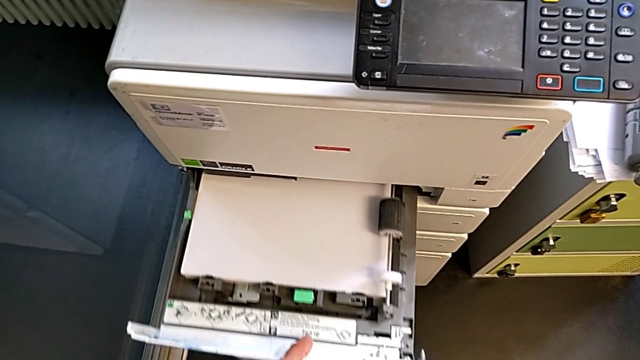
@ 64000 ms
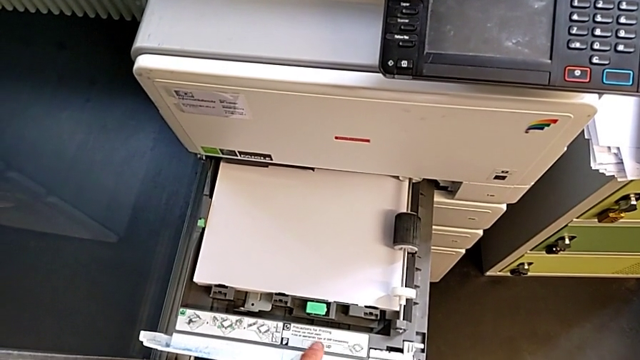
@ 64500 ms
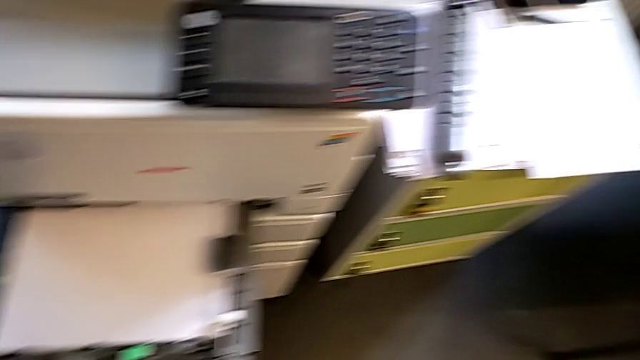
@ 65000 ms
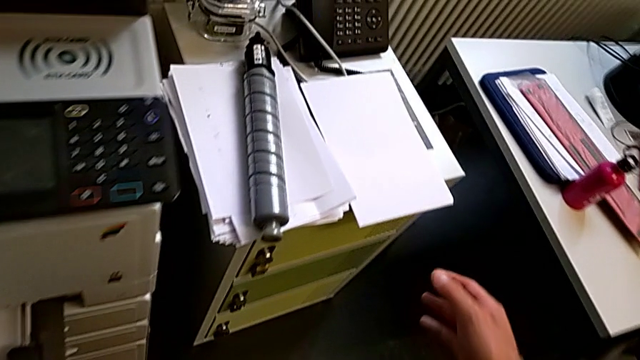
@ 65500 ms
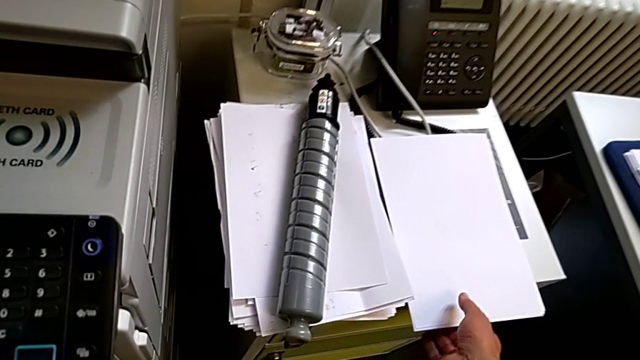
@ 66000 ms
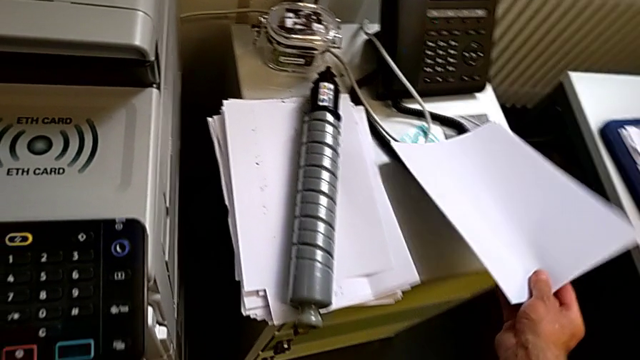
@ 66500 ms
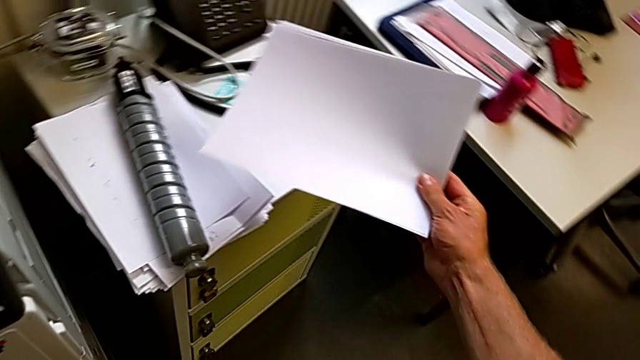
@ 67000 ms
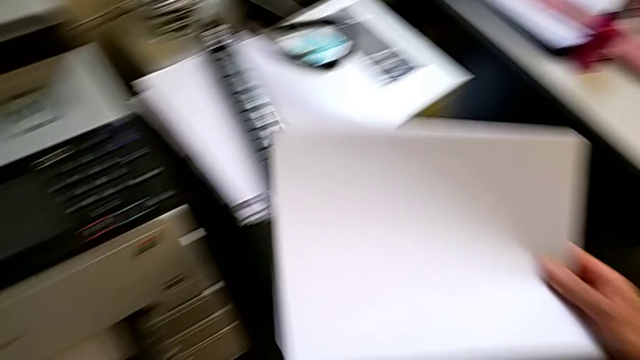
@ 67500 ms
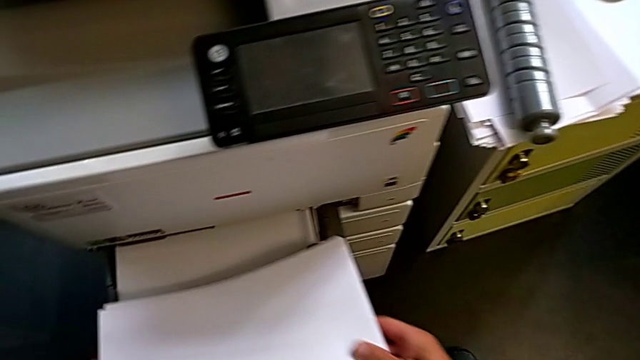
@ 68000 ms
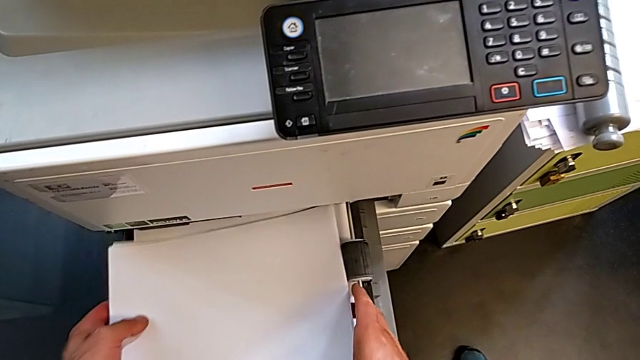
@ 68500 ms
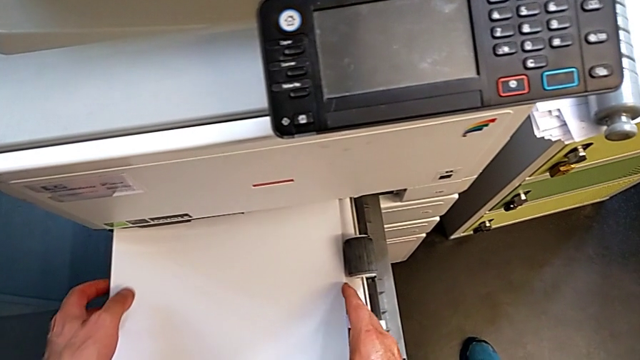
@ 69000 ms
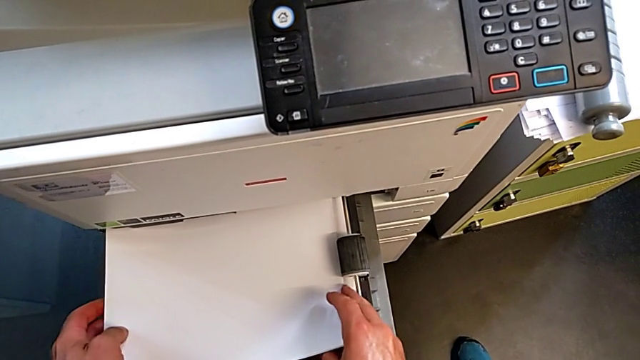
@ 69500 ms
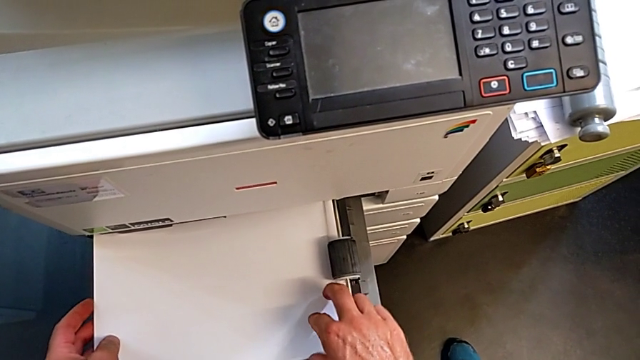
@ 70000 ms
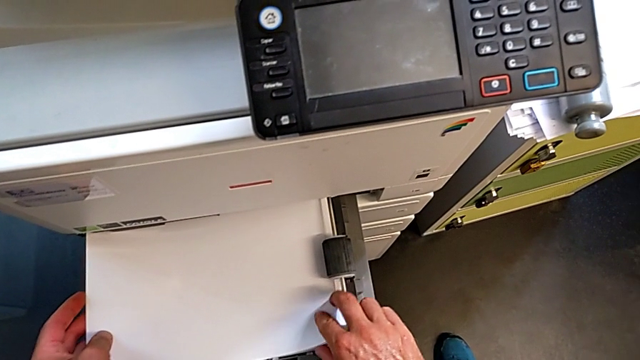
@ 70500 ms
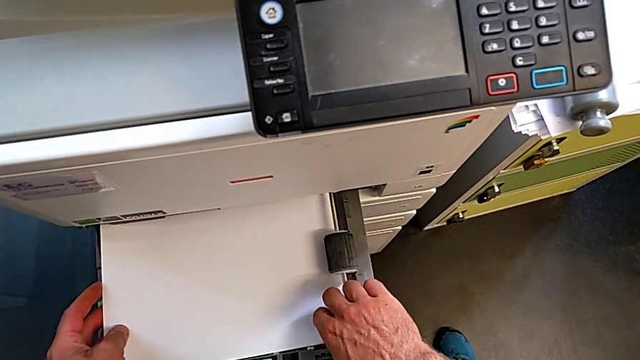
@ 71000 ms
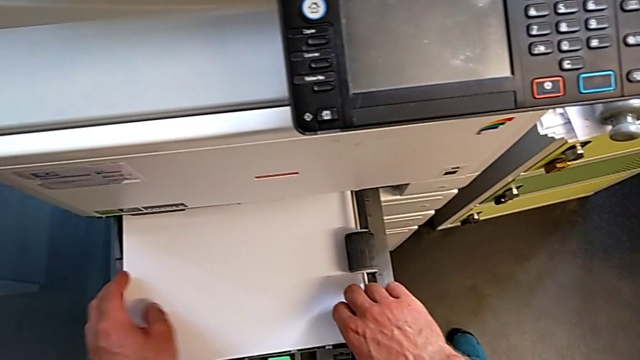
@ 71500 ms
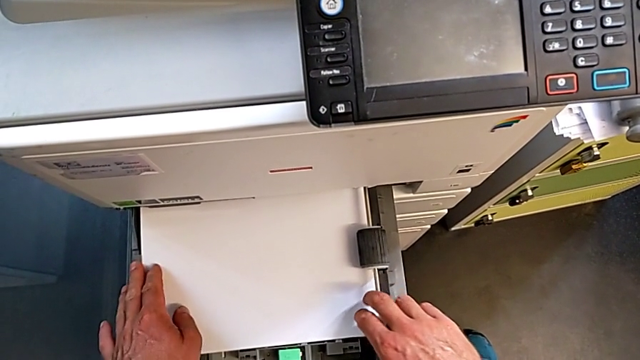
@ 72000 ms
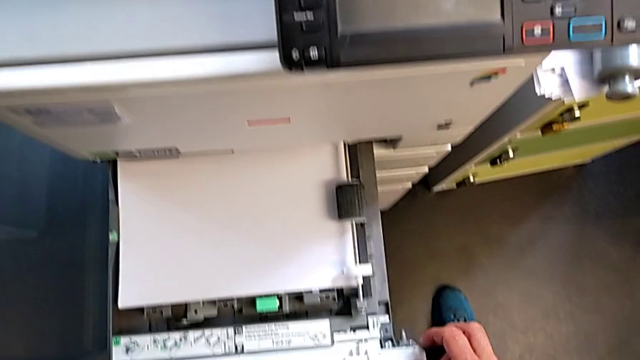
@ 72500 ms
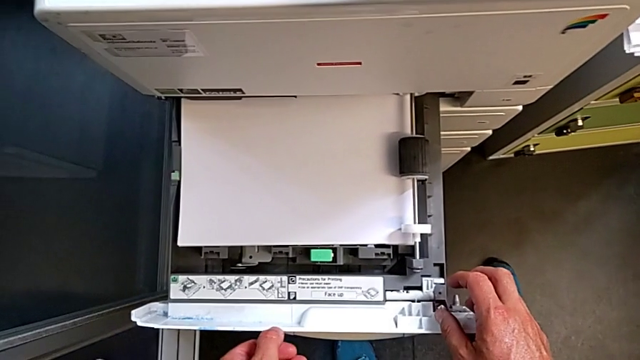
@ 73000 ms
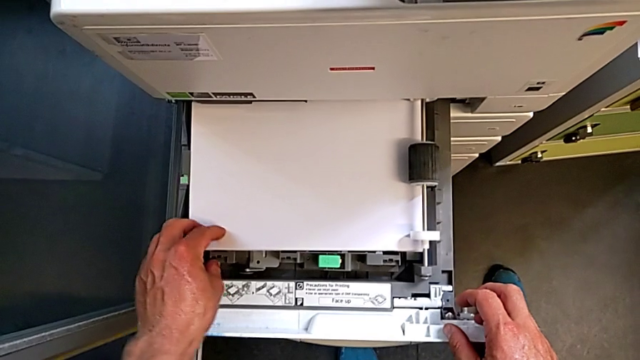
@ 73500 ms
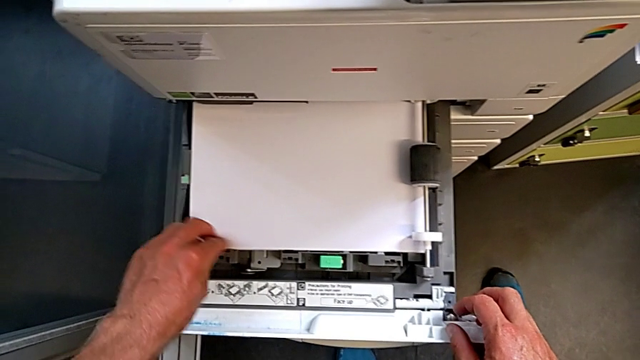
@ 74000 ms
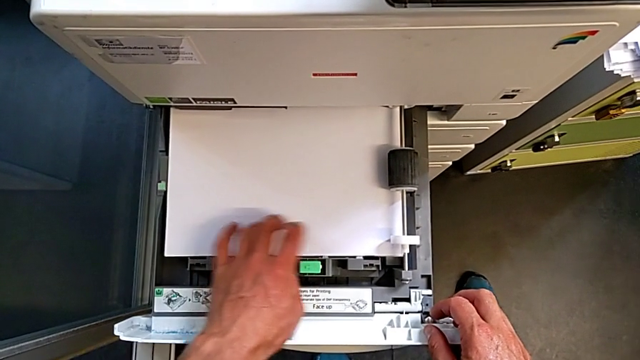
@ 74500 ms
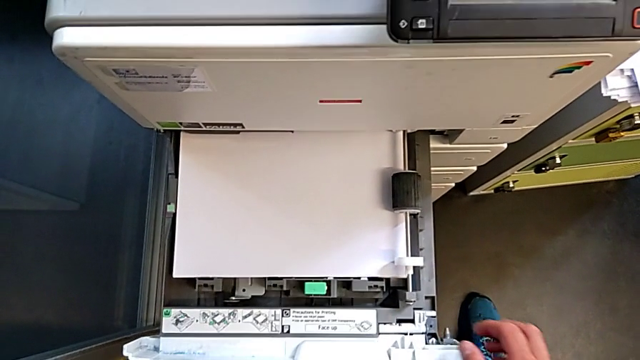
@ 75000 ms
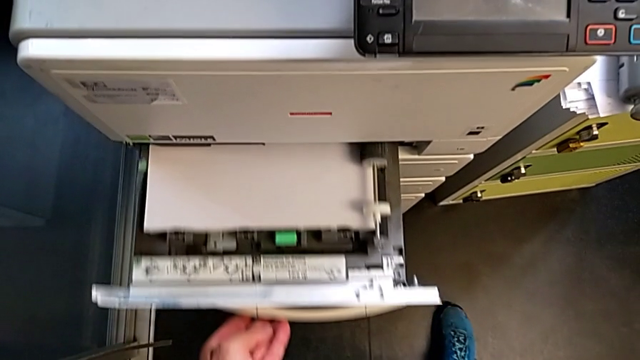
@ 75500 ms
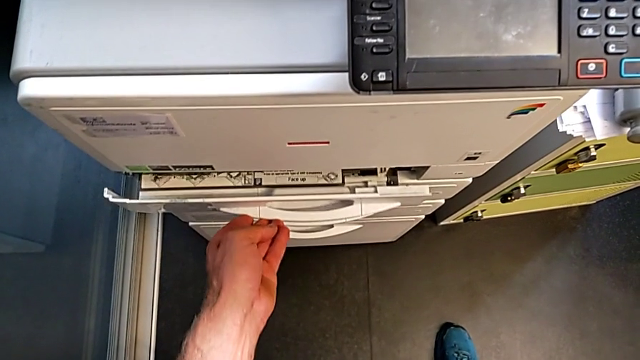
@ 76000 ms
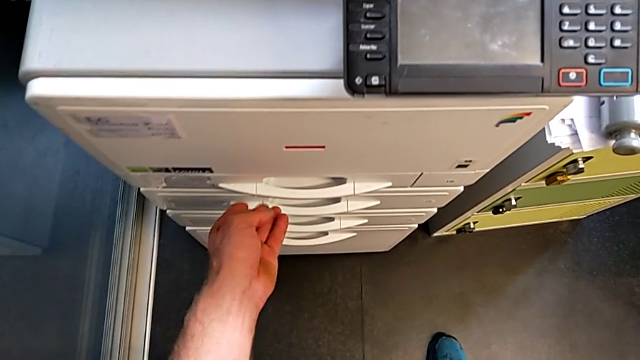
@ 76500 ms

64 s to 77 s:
The camera wearer is loading the paper stack into the paper tray. They grab the paper stack, load it, align it and close the paper tray.

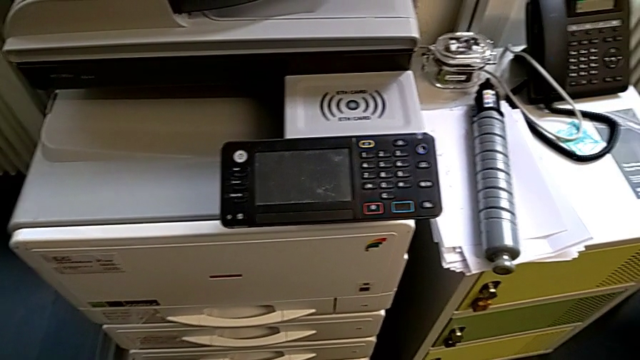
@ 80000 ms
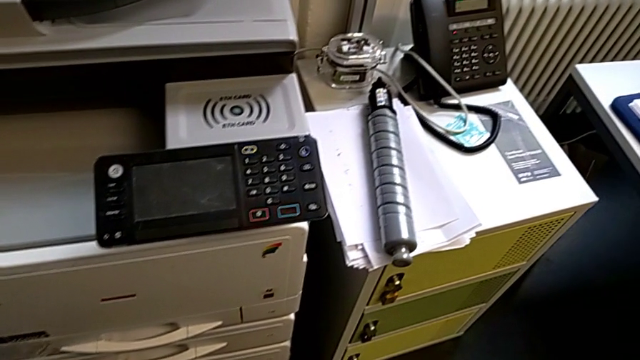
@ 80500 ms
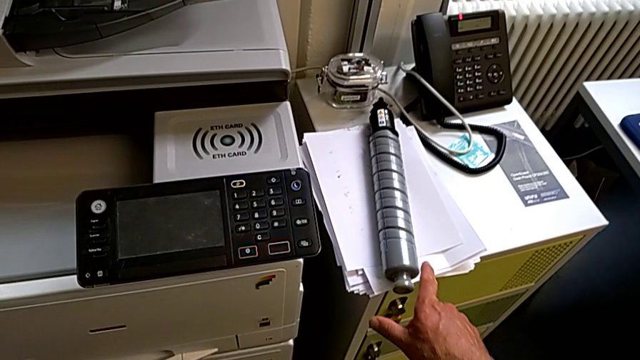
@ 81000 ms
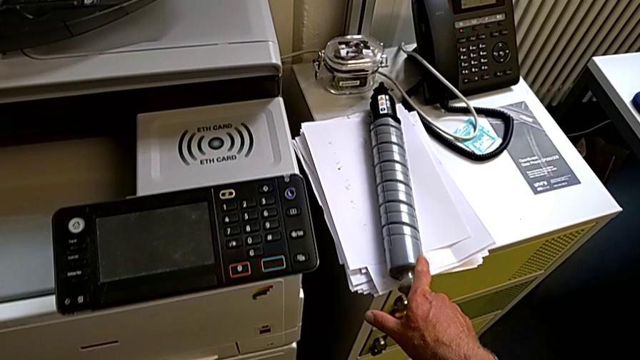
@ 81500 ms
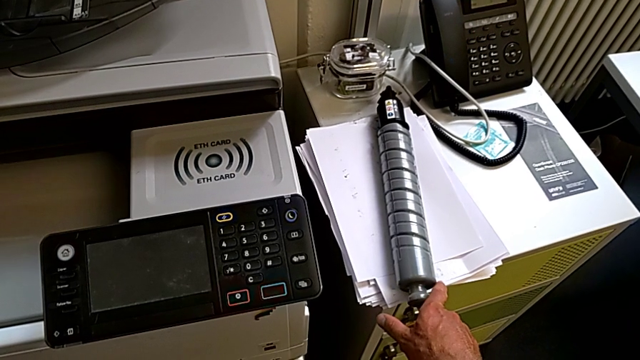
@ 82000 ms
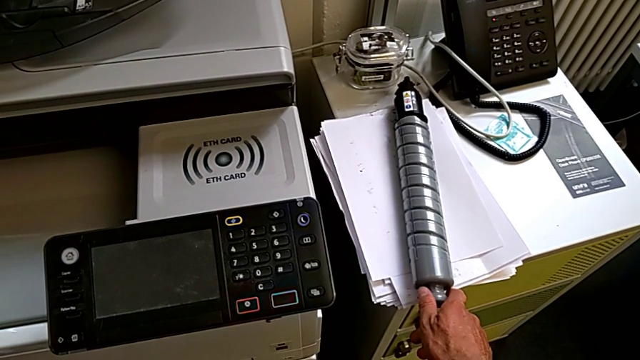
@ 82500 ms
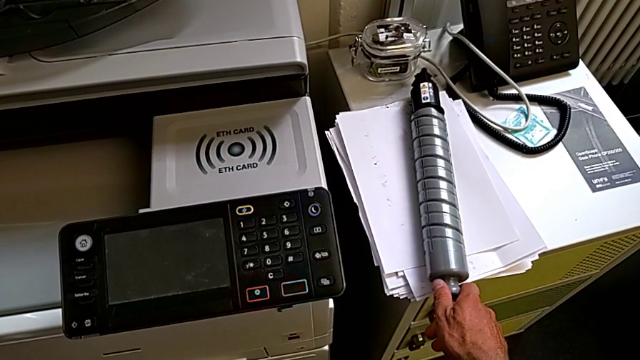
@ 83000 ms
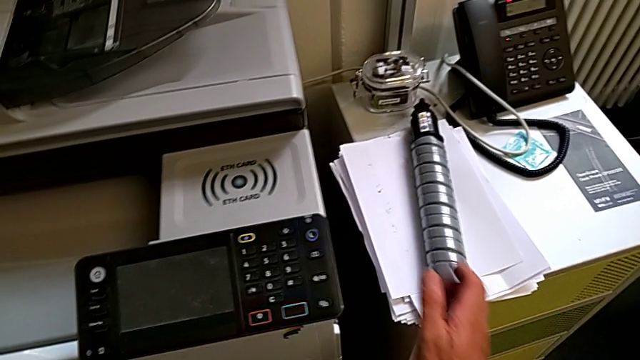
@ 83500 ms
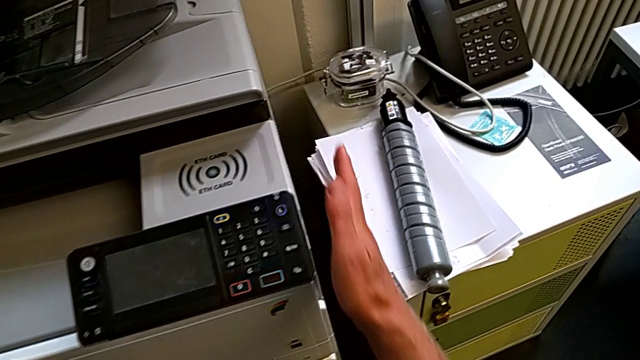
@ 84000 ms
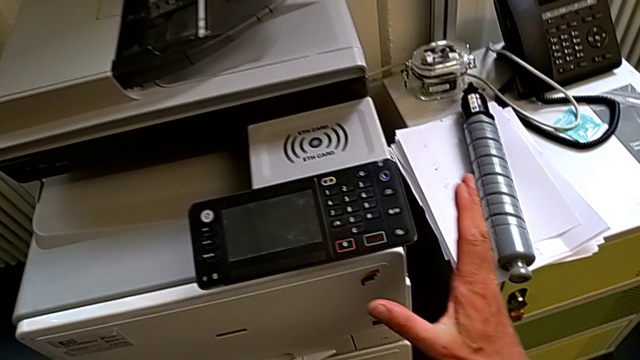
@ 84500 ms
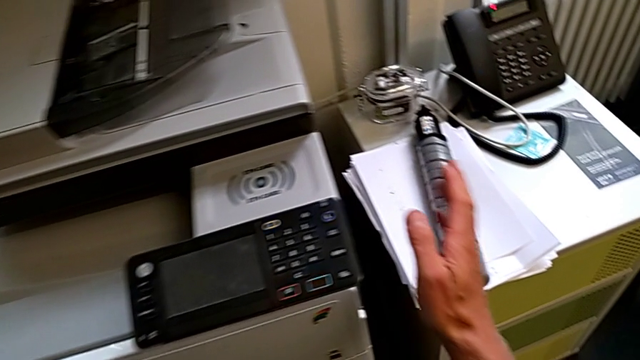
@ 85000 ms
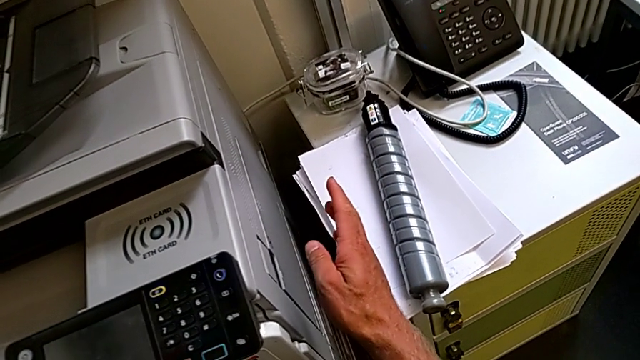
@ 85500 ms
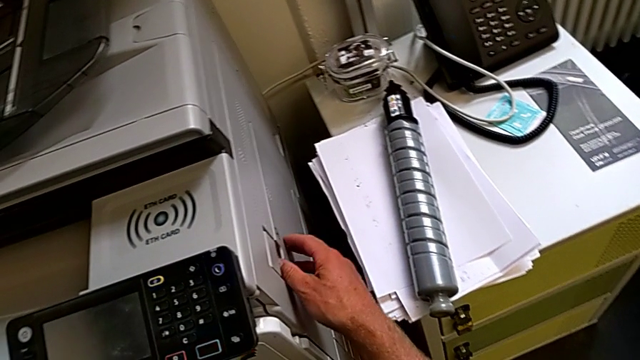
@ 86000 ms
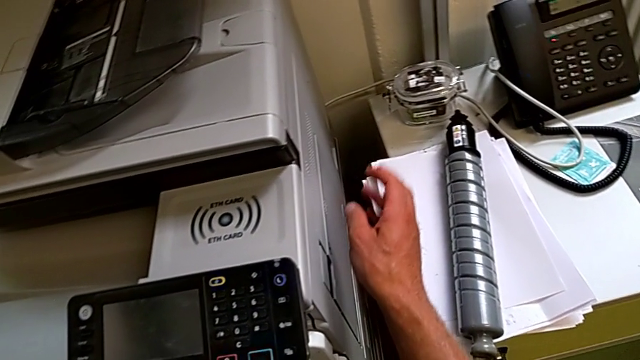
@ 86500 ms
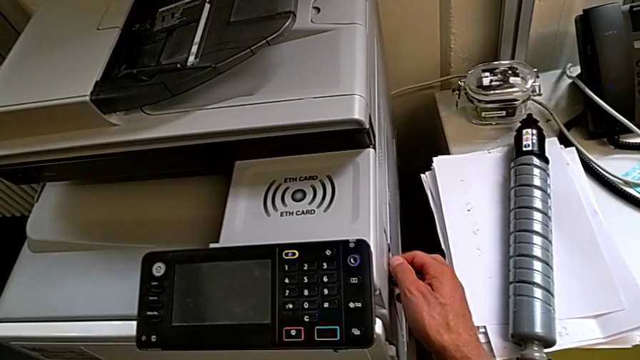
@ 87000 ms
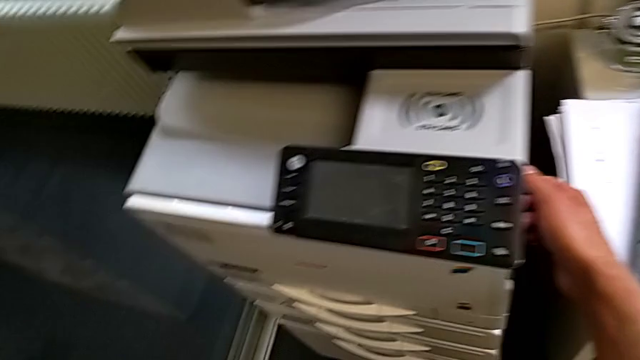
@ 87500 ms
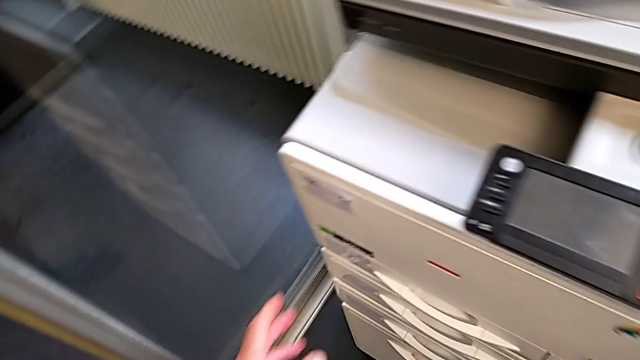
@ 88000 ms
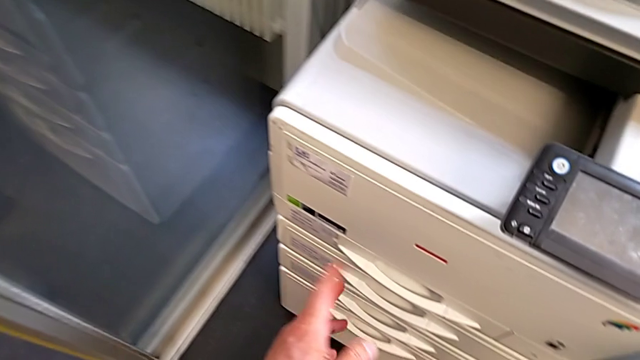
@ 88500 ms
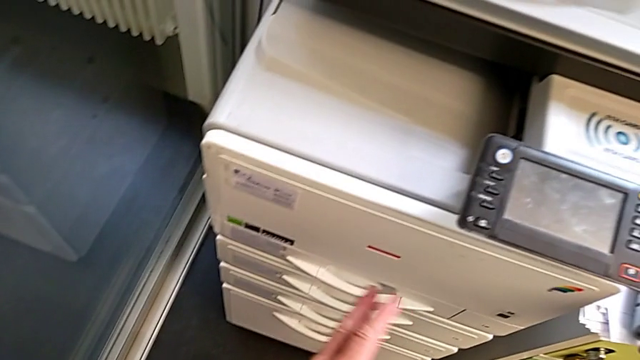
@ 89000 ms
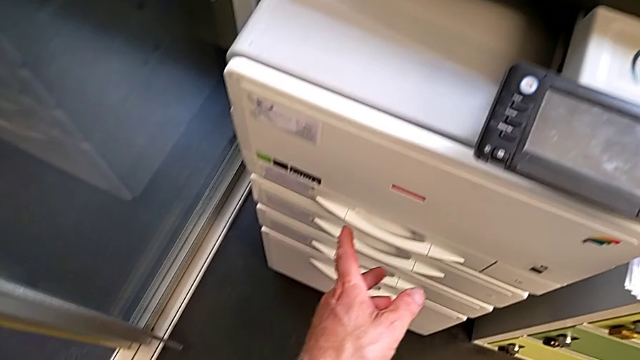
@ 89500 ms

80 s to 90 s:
The camera wearer is exchanging the black ink cartridge. They wrongly grab the black ink cartridge, approach the printer and touch it.
